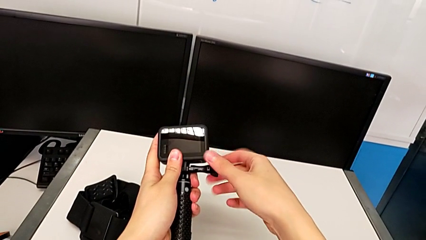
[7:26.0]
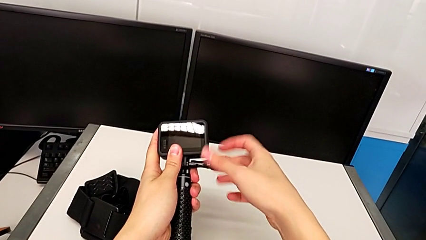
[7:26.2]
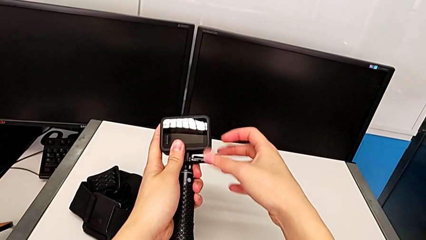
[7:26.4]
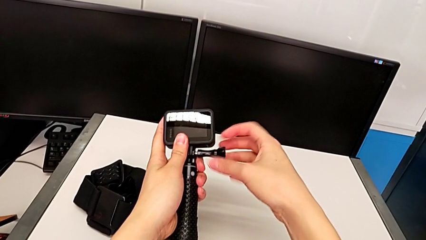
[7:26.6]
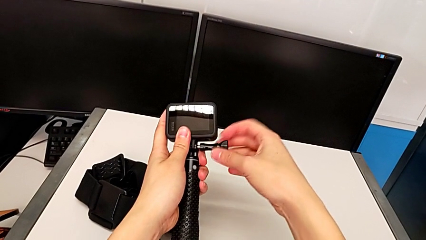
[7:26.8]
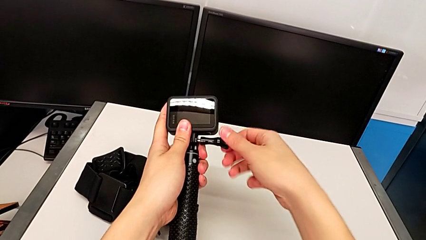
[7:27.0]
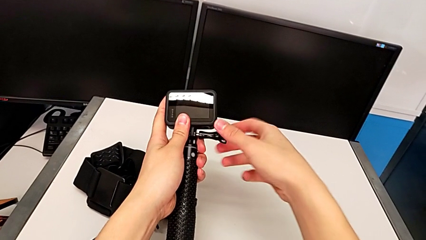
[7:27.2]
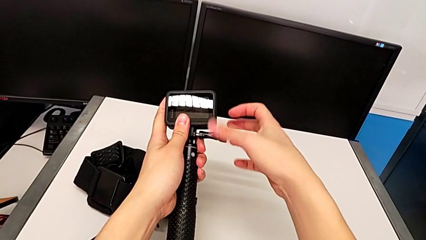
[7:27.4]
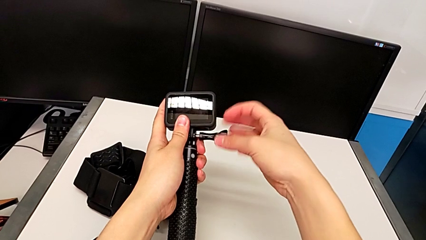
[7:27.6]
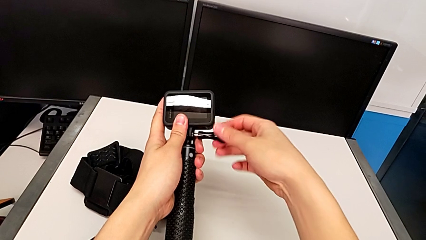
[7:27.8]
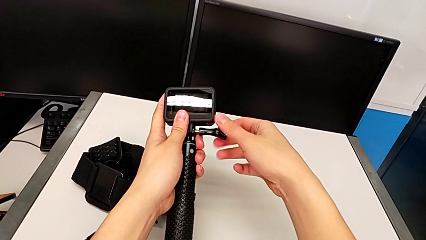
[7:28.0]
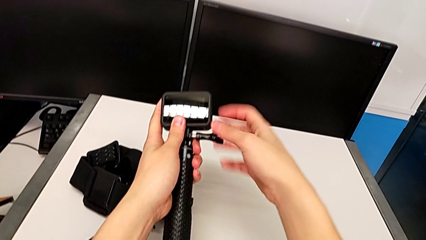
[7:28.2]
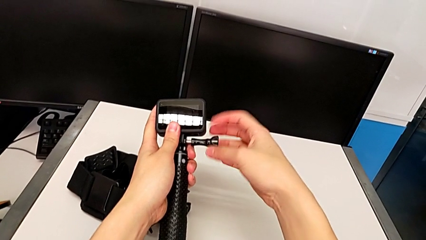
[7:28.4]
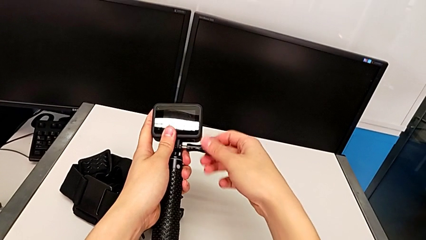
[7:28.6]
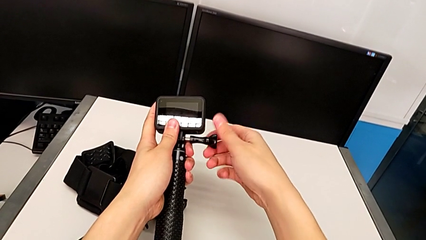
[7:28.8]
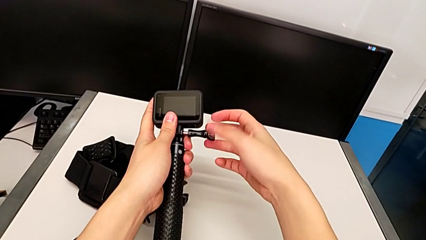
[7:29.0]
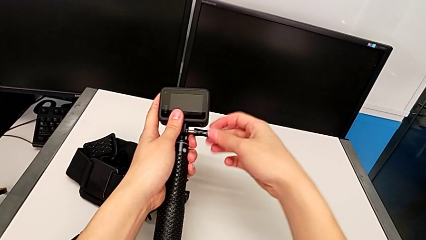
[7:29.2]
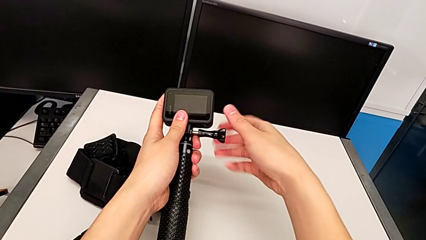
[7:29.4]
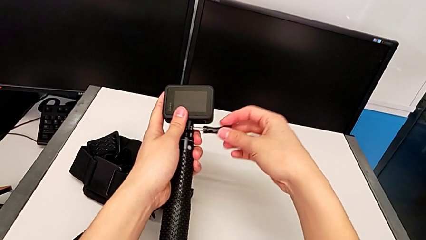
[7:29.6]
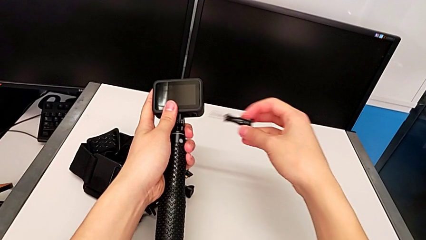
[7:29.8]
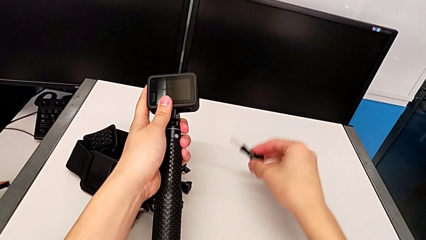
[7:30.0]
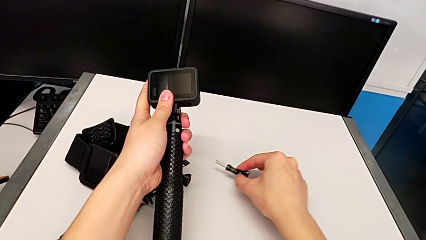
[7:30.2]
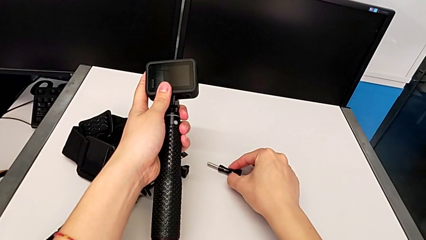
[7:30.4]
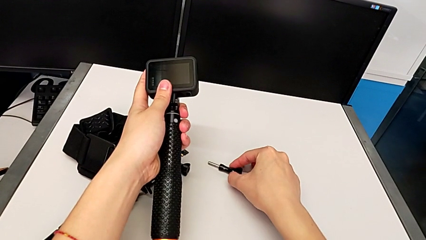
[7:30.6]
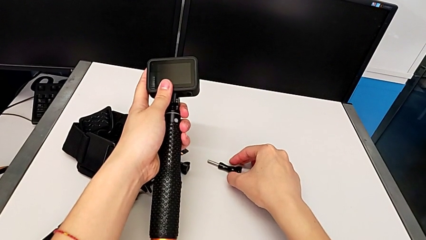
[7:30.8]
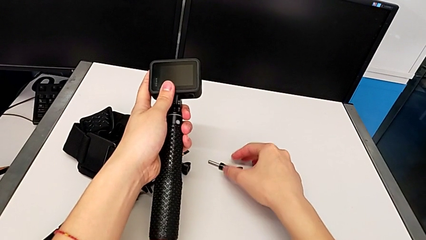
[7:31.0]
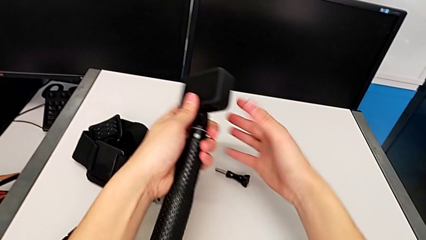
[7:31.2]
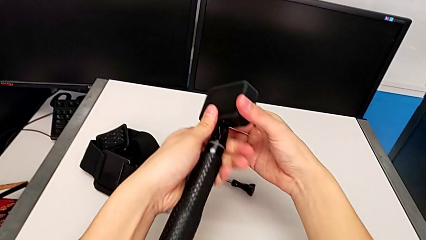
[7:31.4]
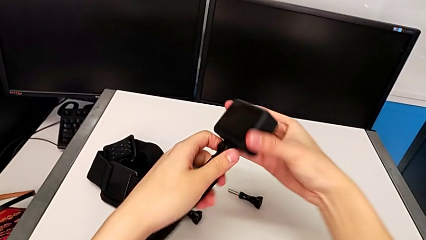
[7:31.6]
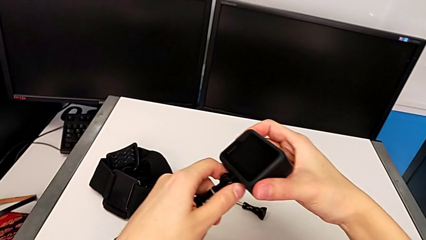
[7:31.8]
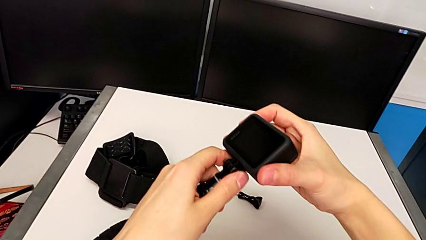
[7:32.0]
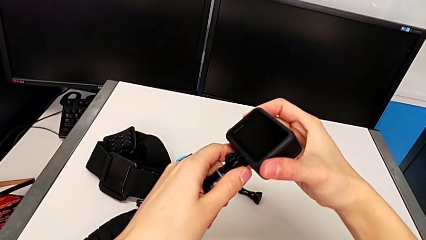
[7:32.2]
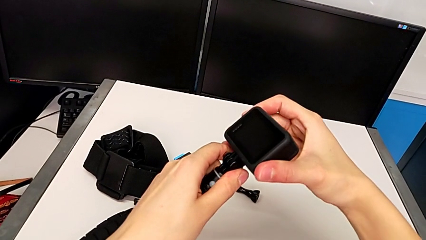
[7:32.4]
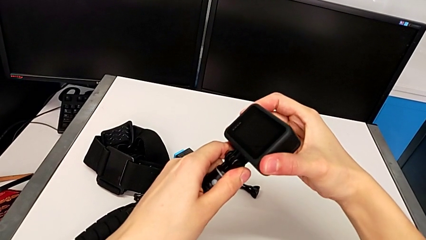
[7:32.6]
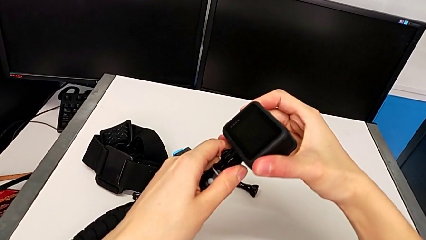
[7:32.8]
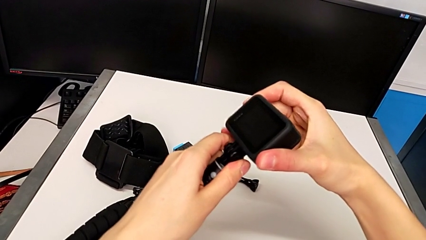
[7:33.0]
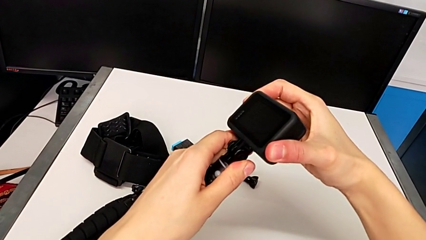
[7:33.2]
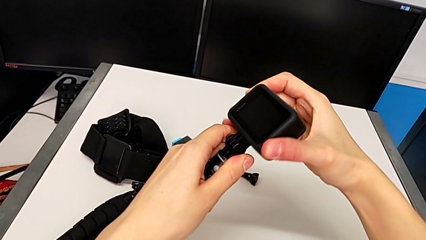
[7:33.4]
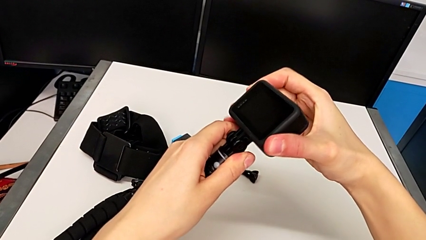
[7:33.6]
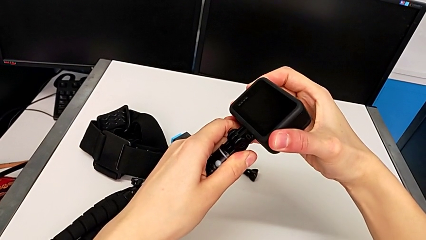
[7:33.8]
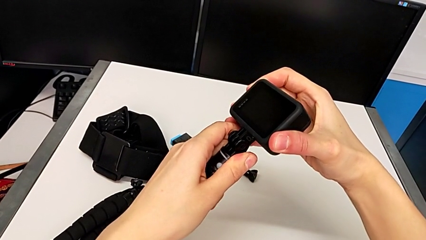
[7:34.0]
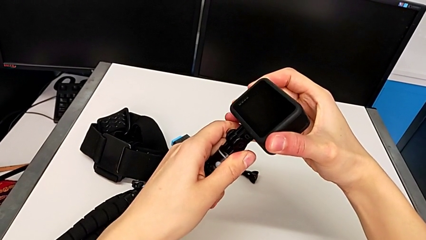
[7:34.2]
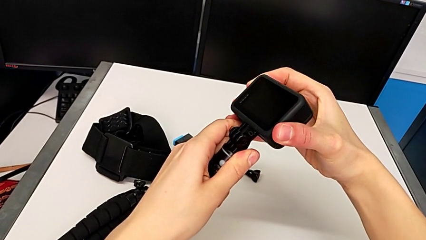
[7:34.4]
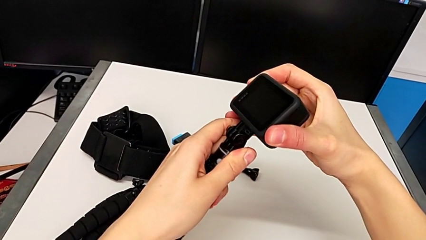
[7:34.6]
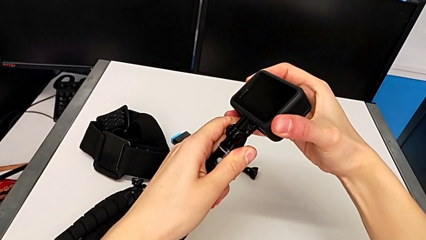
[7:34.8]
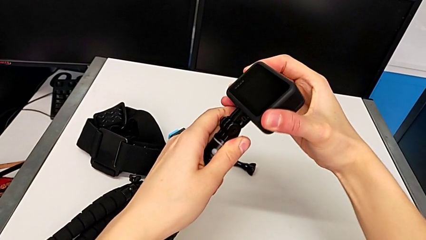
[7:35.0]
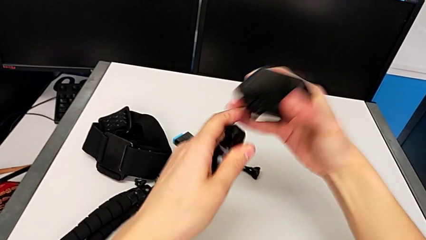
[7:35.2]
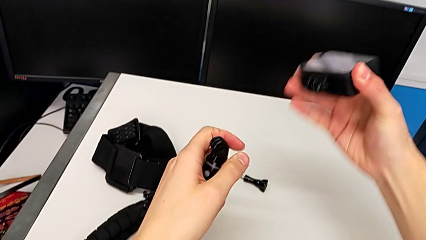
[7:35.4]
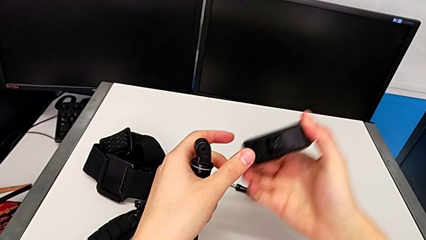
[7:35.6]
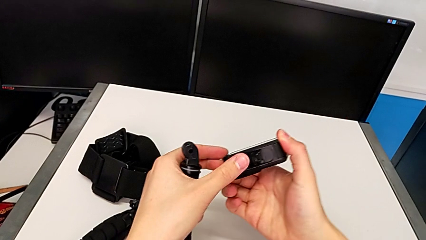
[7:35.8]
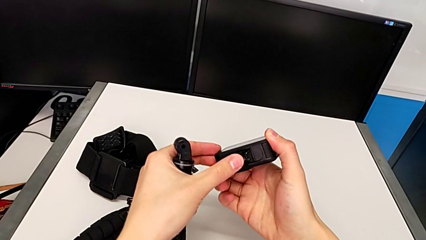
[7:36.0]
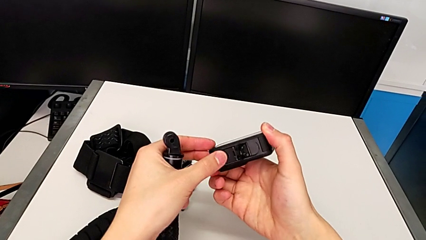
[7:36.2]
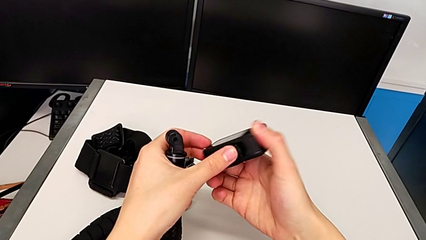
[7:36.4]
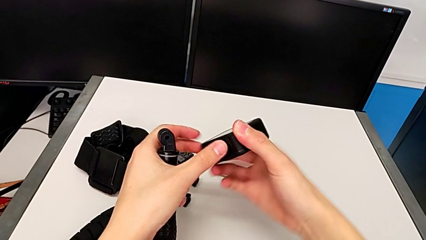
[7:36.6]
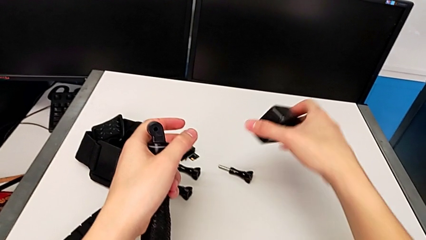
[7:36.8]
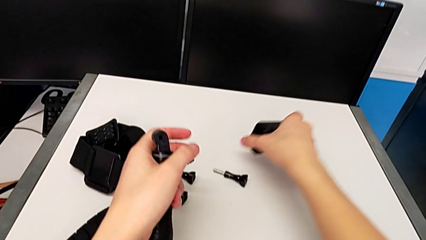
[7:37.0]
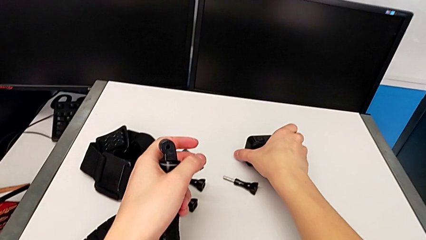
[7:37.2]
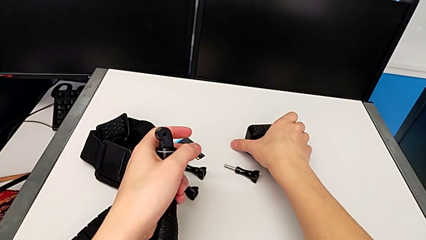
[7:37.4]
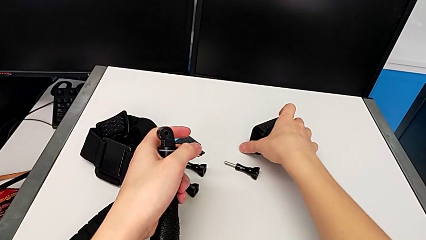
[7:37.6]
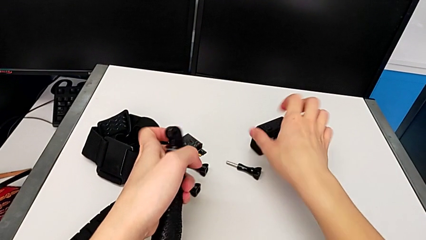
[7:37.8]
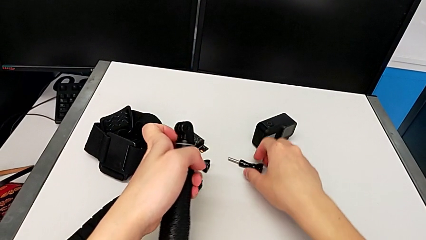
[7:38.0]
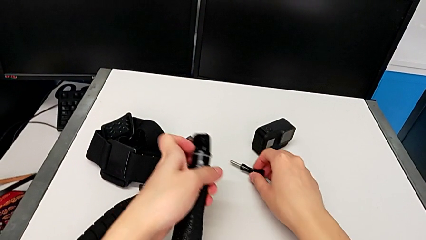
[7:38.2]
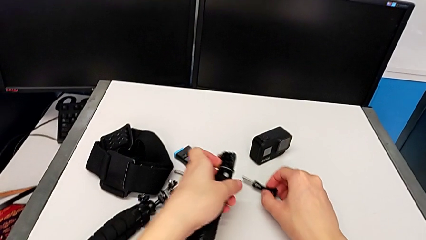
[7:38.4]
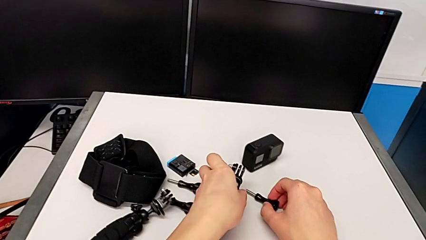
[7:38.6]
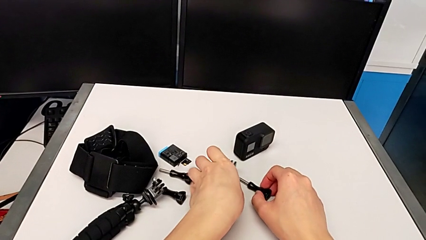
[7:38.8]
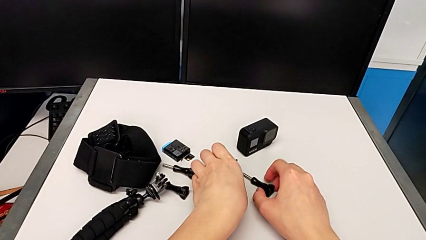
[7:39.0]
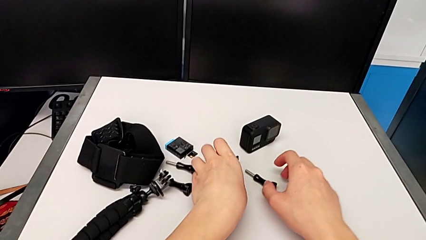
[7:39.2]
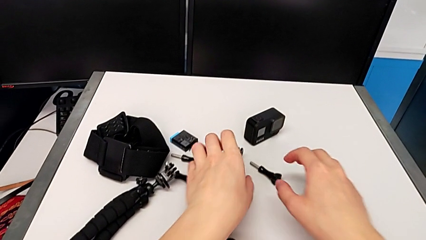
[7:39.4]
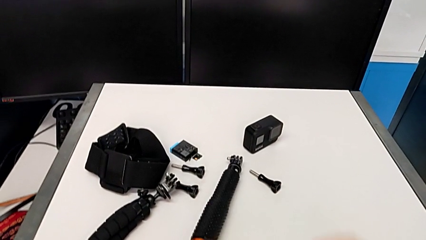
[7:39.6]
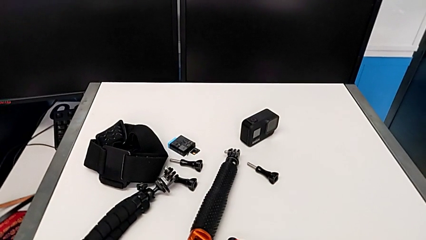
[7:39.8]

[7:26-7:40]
The camera wearer is removing the handle mount from the GoPro. They keep unscrewing the GoPro, place the screw, withdraw the GoPro, close it and place the handheld grip.
